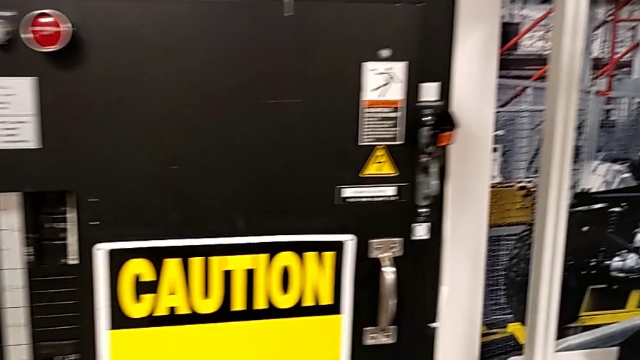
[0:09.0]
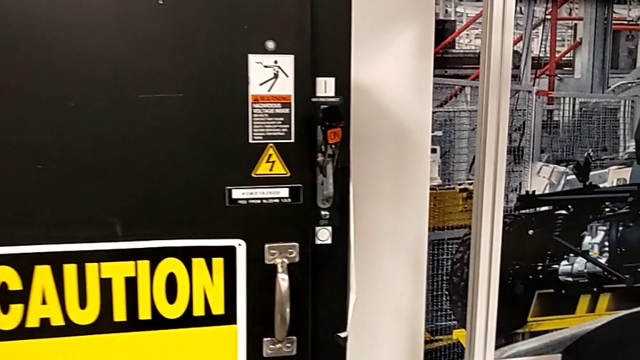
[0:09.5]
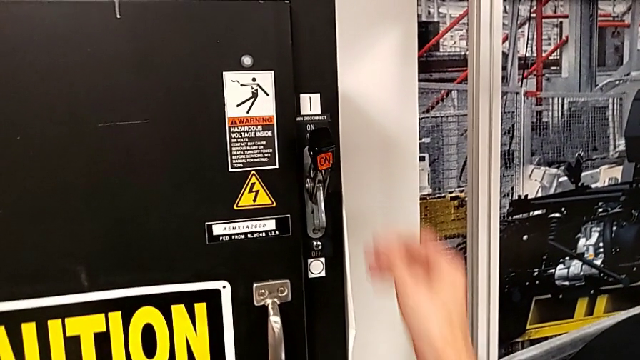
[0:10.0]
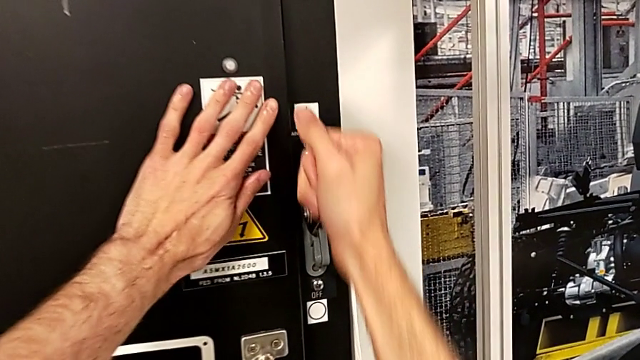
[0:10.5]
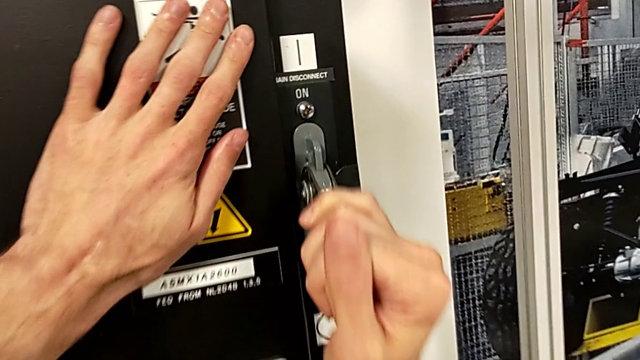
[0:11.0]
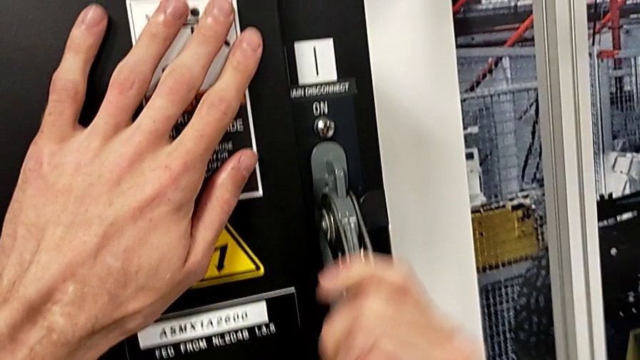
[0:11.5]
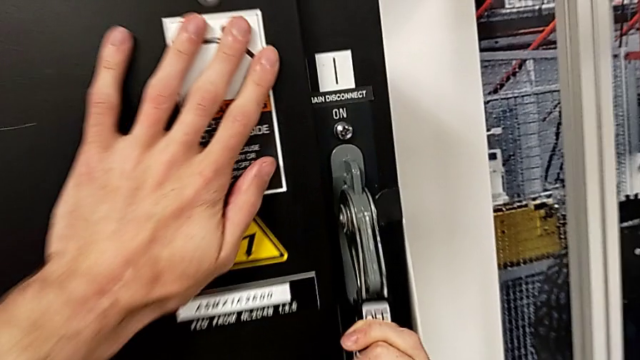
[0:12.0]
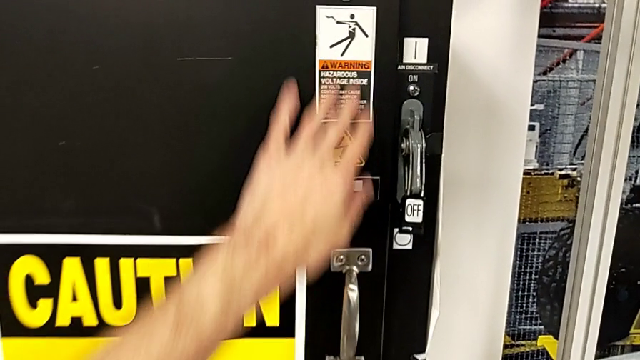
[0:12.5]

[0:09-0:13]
The camera wearer turns off the circuit breaker's power. They grab the lever and push it.

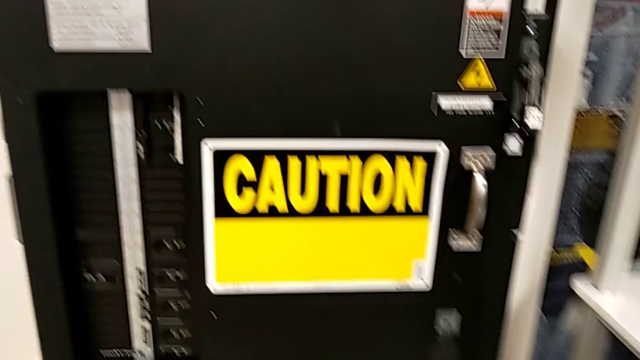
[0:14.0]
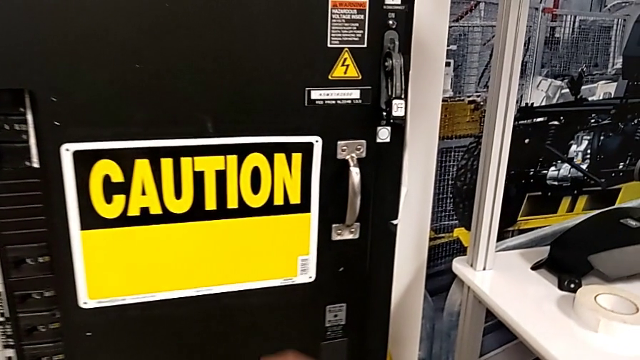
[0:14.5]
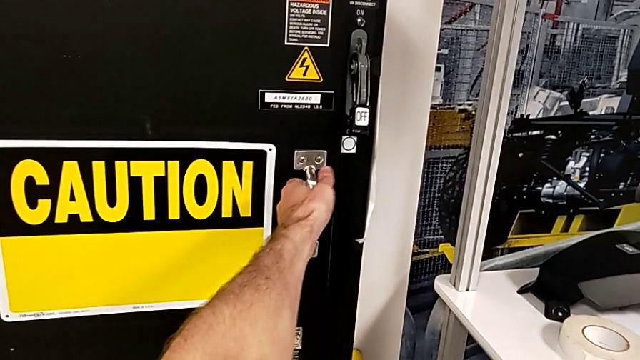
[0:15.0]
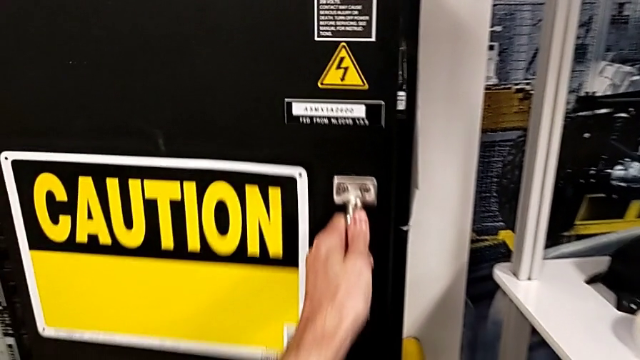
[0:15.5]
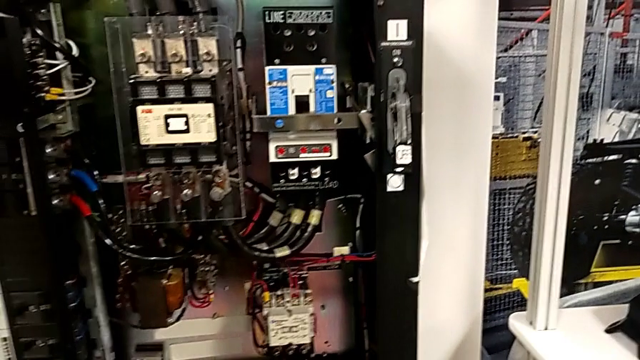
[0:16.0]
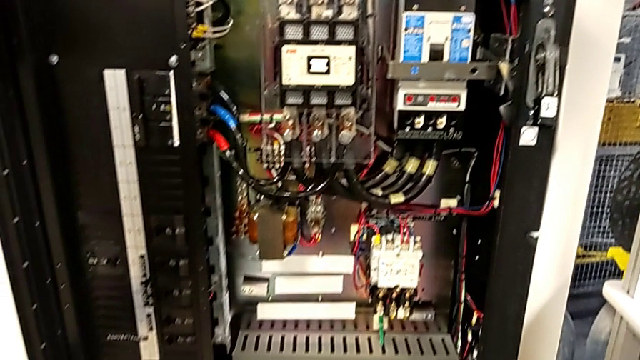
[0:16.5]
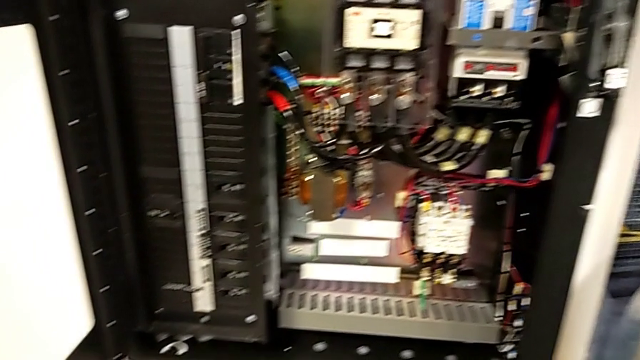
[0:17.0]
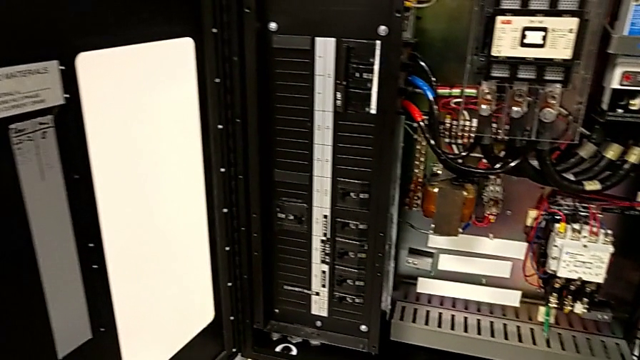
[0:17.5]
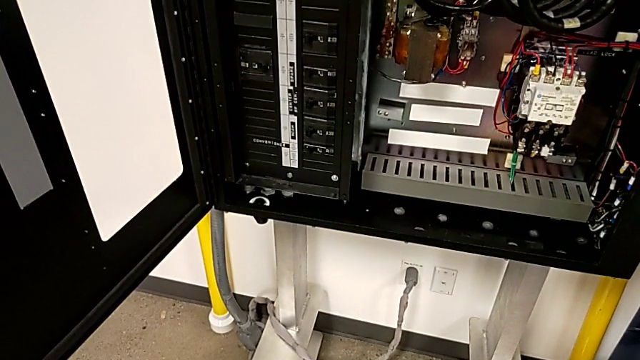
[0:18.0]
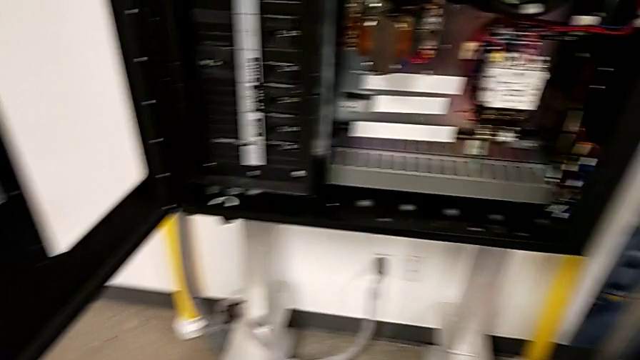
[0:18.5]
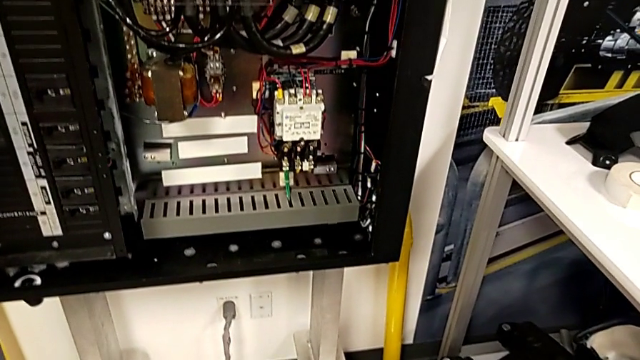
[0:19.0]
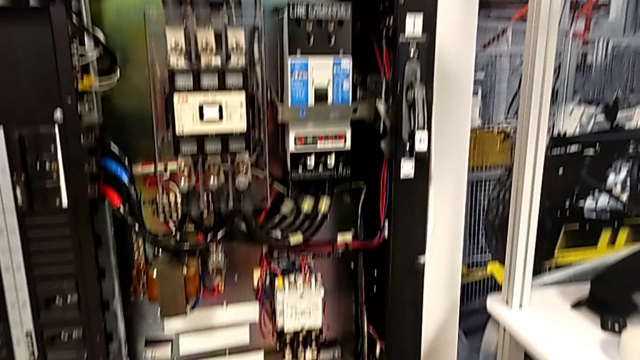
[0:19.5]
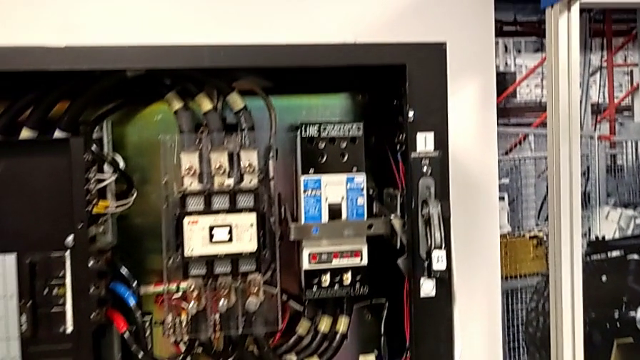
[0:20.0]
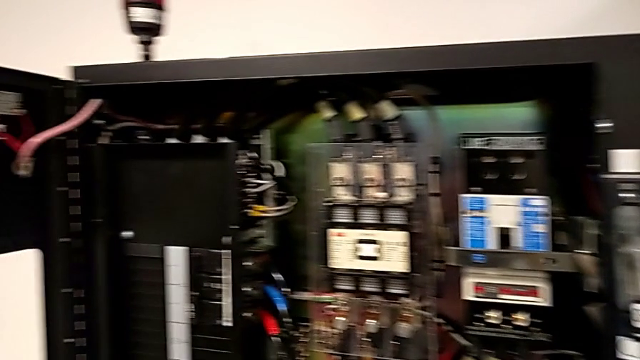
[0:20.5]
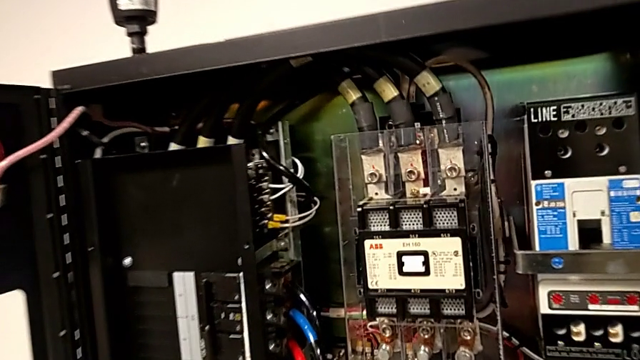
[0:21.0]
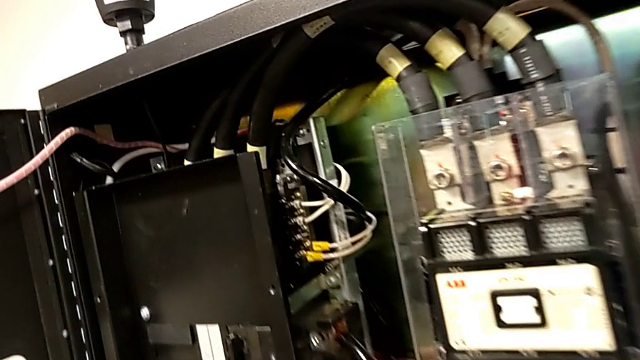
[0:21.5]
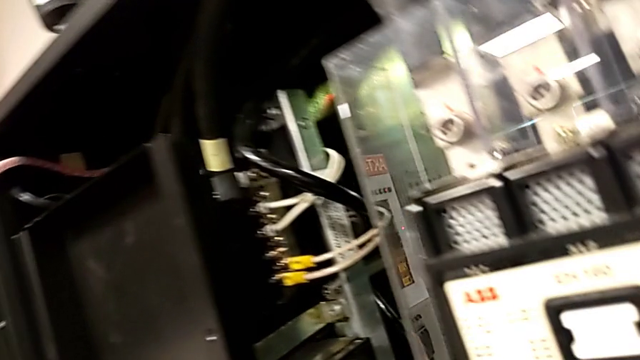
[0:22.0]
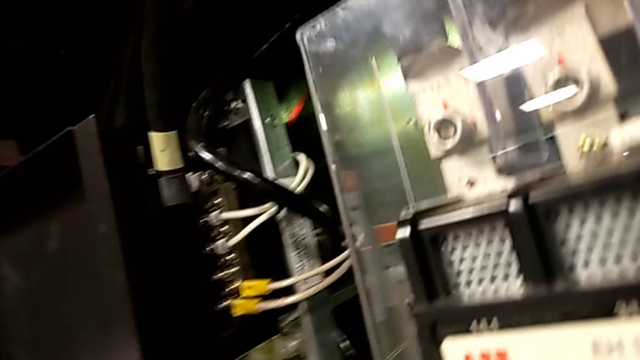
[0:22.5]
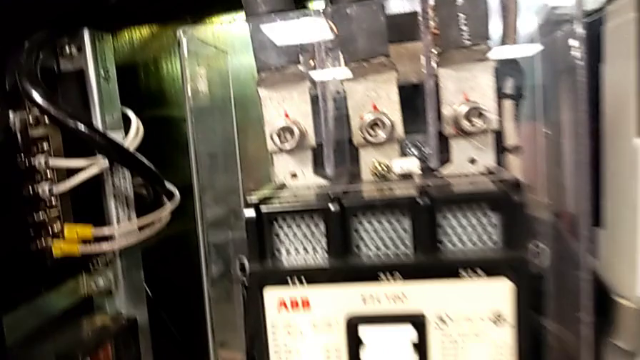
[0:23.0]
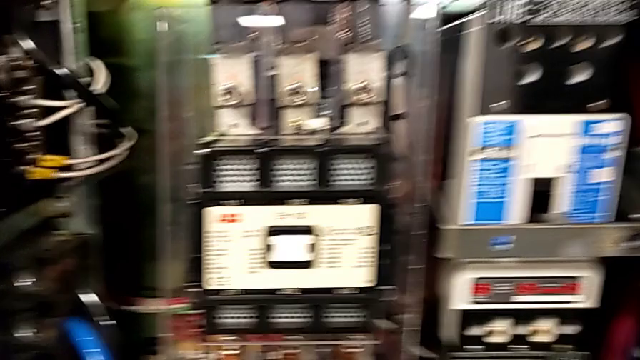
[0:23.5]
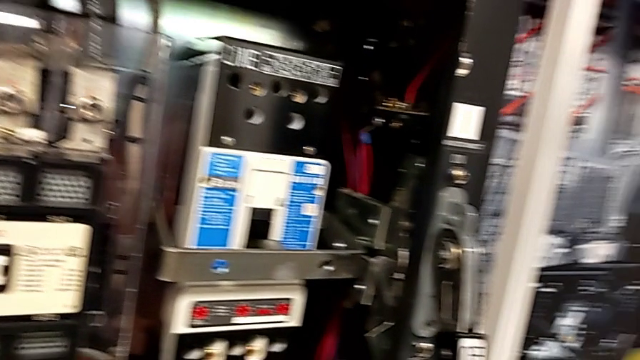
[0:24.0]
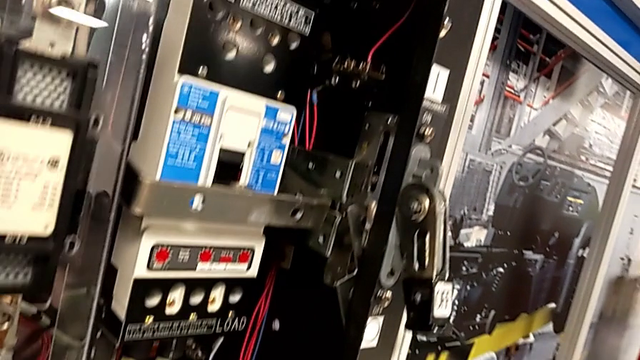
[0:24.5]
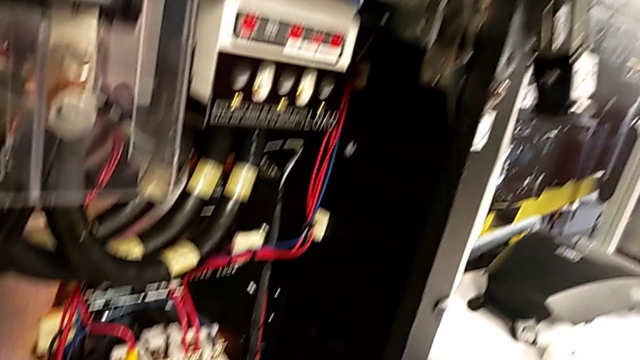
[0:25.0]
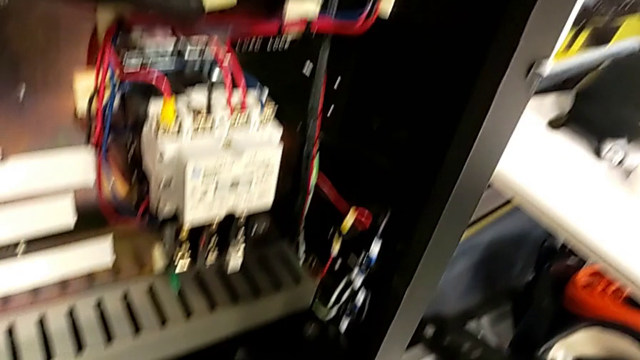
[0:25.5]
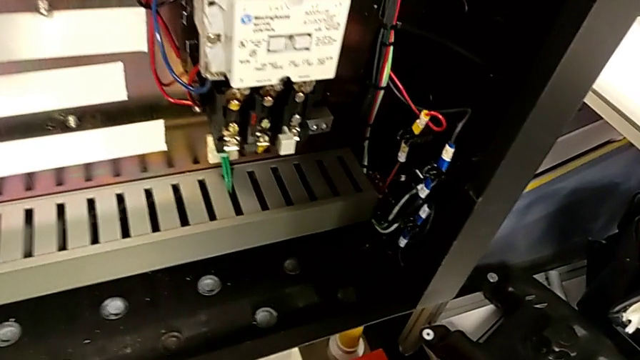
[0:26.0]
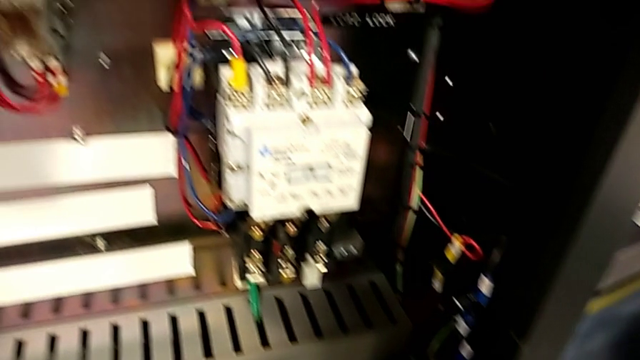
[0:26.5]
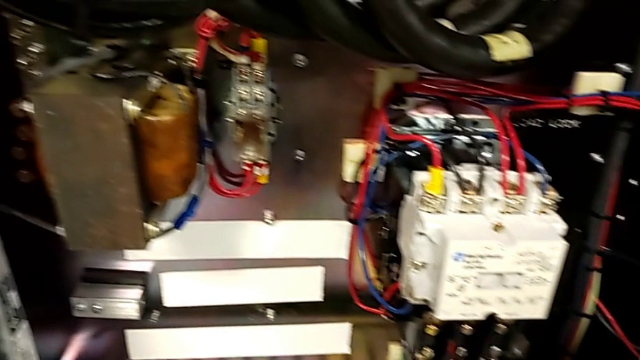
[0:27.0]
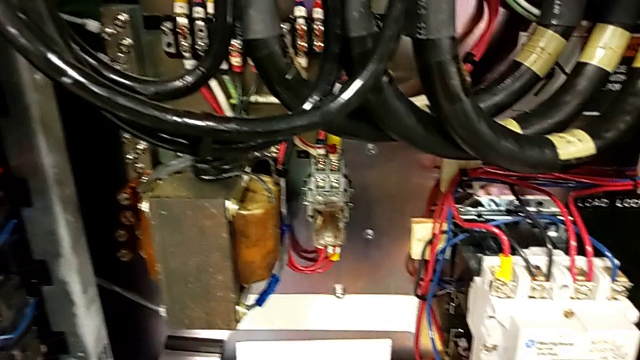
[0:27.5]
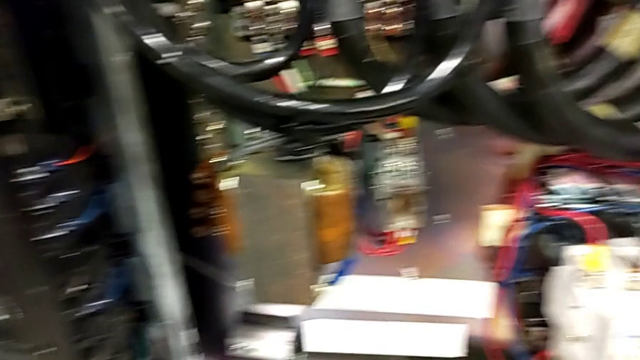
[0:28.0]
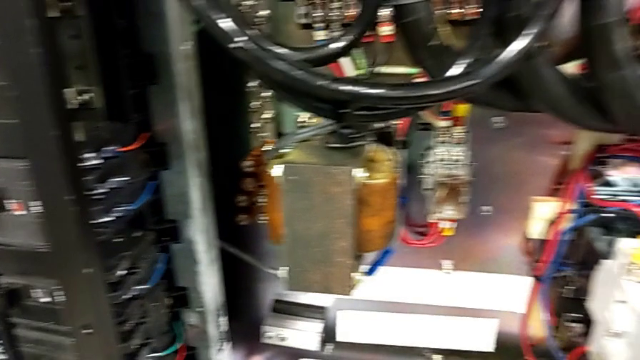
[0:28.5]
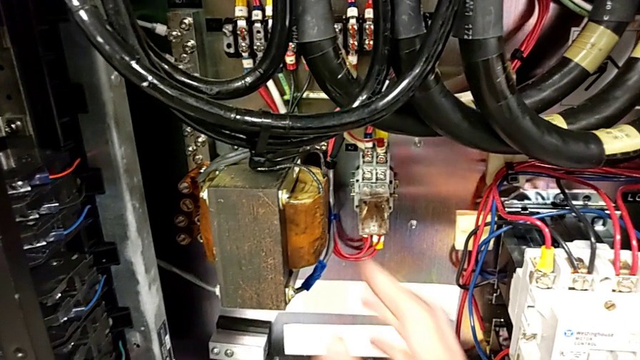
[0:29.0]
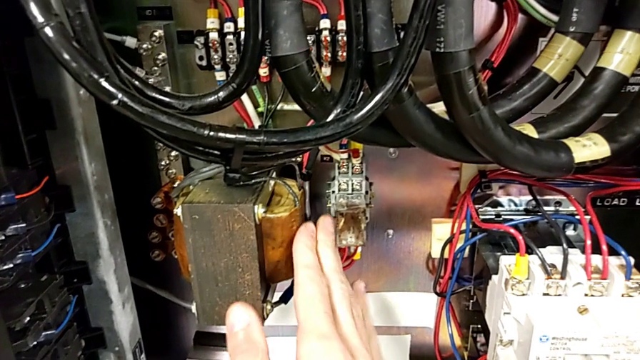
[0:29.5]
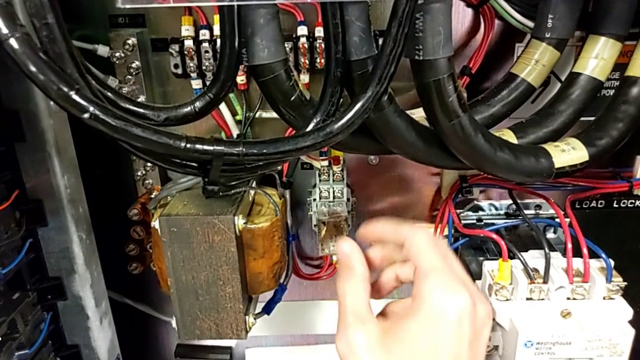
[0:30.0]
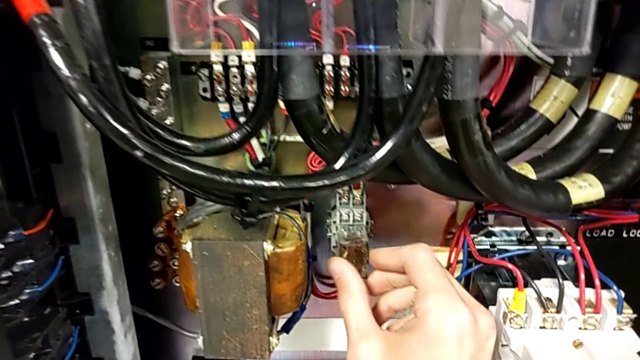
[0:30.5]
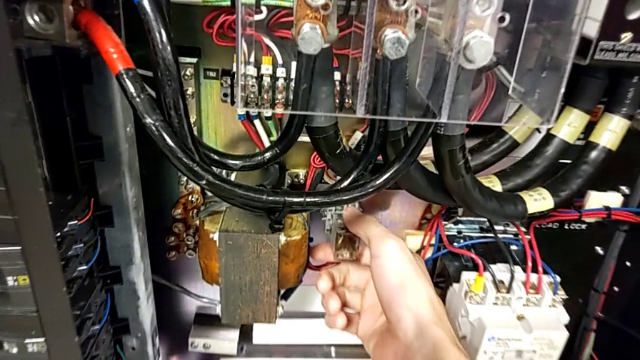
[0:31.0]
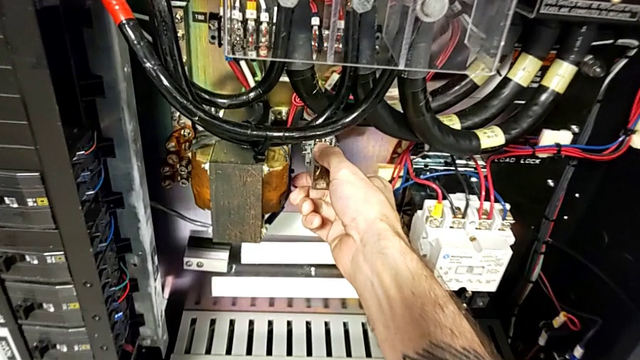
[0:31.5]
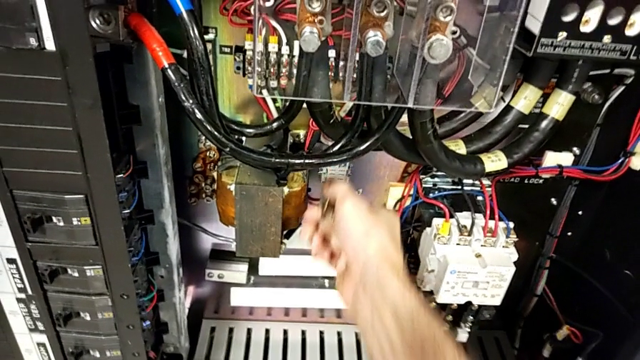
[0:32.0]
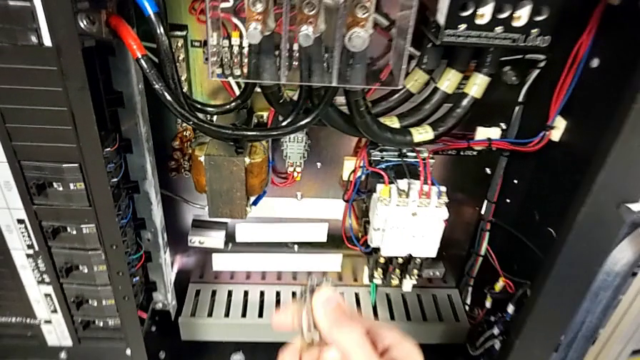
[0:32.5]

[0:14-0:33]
The camera wearer is removing the fuse from the circuit breaker. They open the front panel door, wrongly touch the wrong coil, grab the circuit breaker and pull it.
